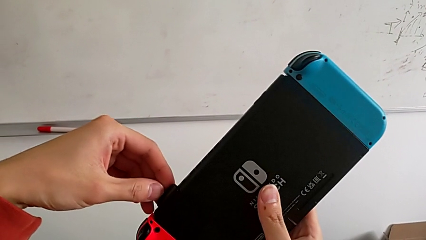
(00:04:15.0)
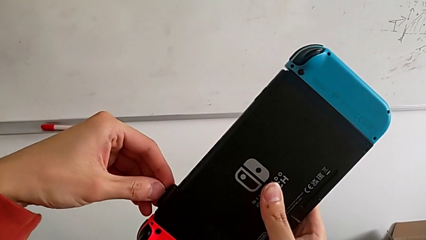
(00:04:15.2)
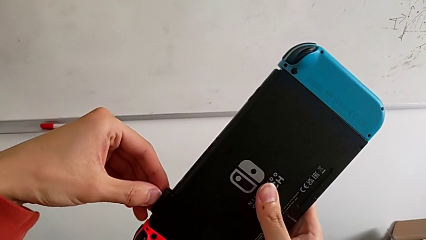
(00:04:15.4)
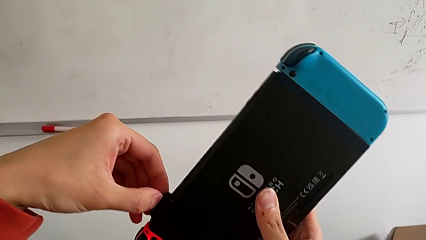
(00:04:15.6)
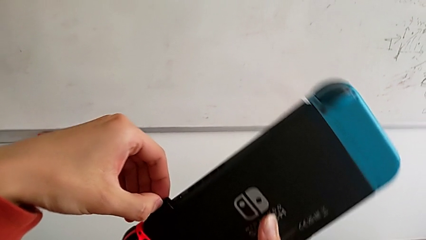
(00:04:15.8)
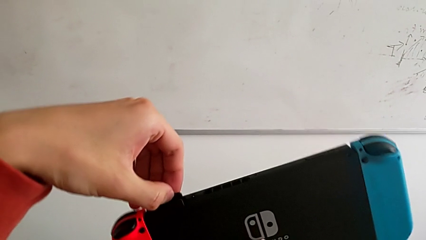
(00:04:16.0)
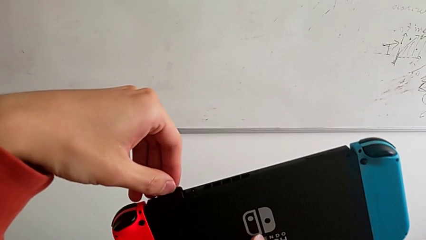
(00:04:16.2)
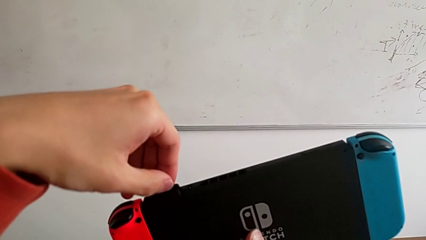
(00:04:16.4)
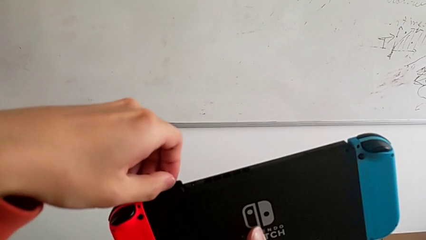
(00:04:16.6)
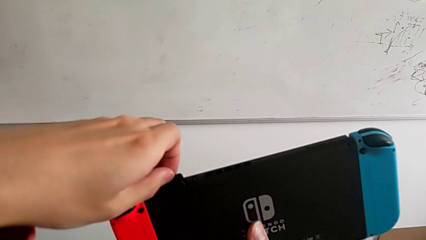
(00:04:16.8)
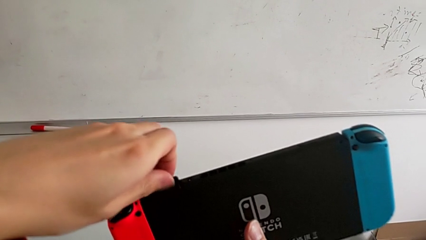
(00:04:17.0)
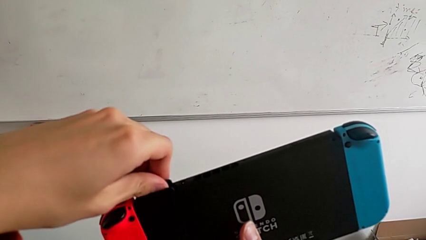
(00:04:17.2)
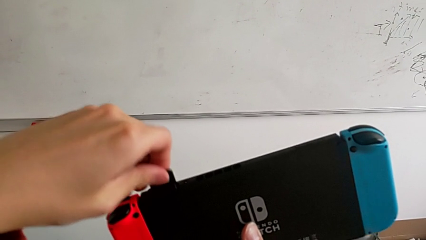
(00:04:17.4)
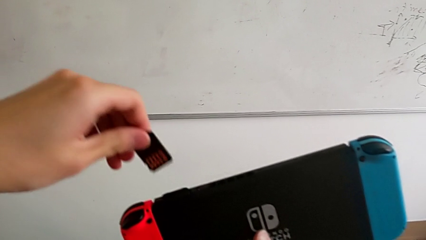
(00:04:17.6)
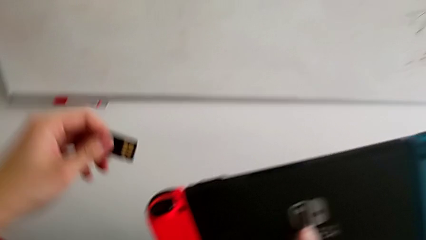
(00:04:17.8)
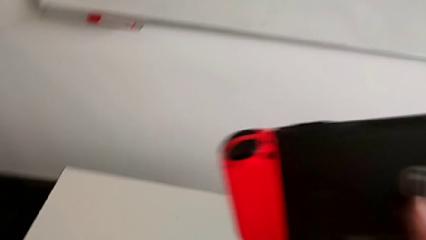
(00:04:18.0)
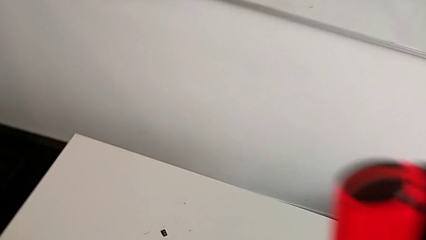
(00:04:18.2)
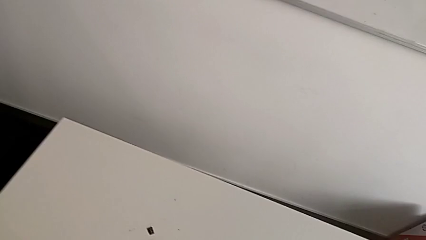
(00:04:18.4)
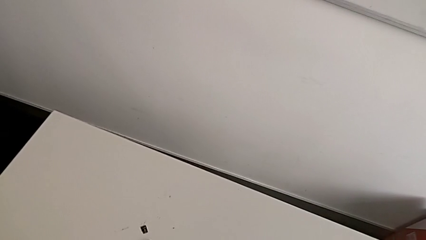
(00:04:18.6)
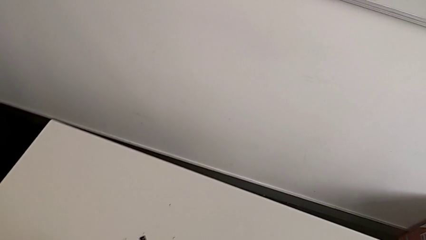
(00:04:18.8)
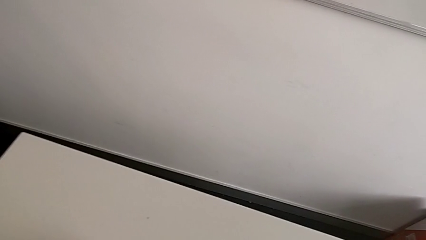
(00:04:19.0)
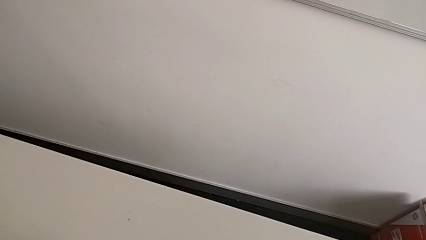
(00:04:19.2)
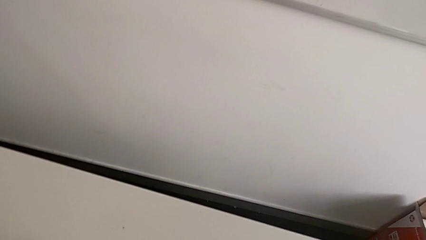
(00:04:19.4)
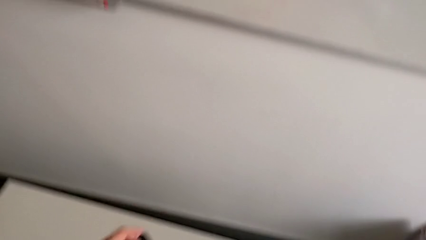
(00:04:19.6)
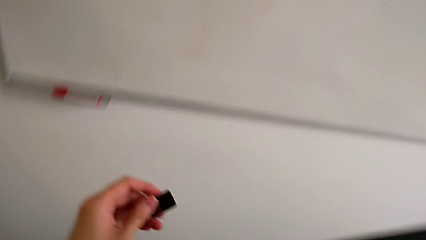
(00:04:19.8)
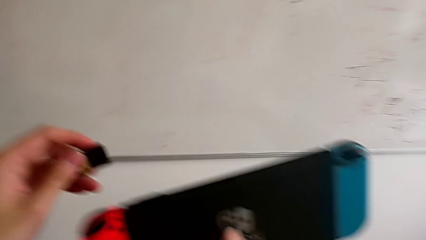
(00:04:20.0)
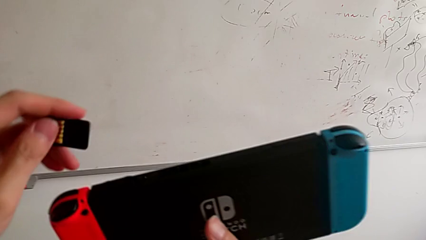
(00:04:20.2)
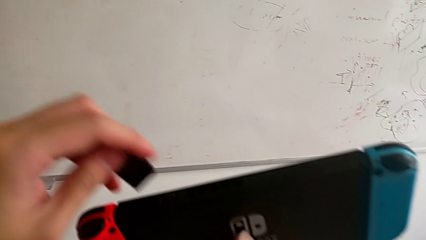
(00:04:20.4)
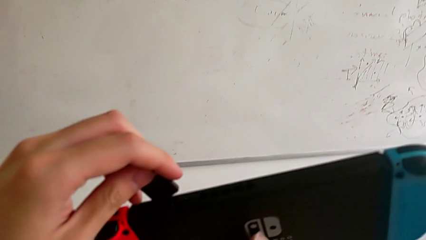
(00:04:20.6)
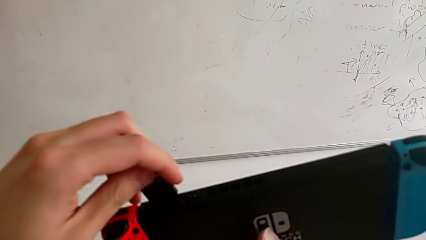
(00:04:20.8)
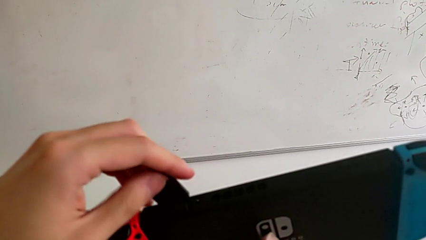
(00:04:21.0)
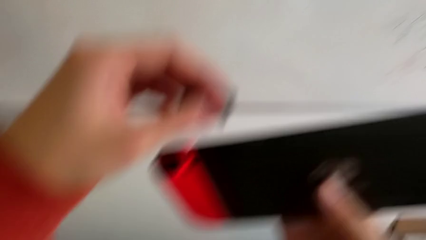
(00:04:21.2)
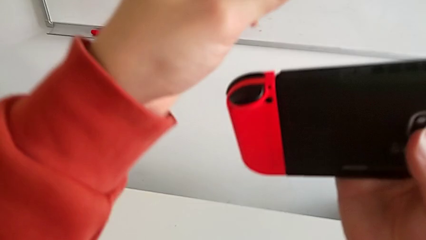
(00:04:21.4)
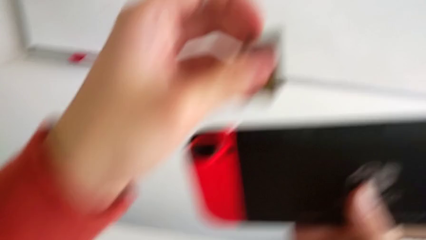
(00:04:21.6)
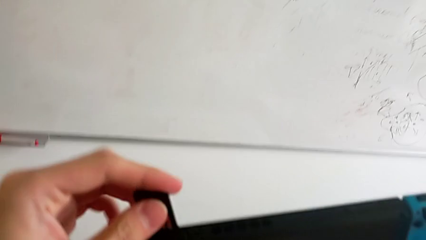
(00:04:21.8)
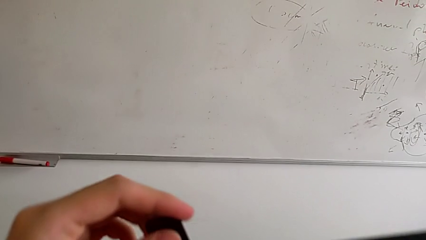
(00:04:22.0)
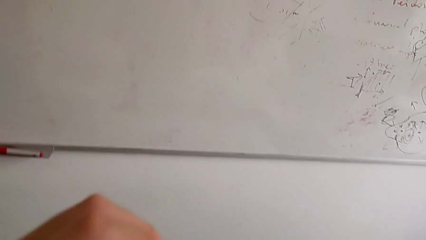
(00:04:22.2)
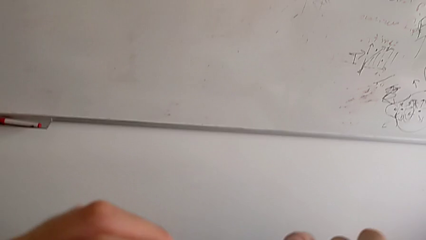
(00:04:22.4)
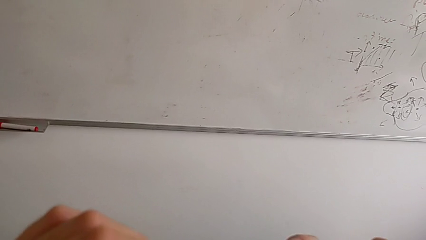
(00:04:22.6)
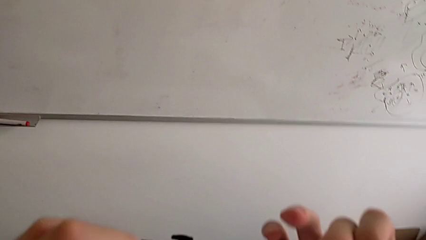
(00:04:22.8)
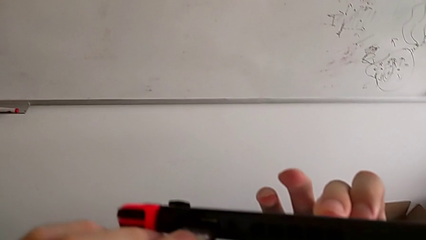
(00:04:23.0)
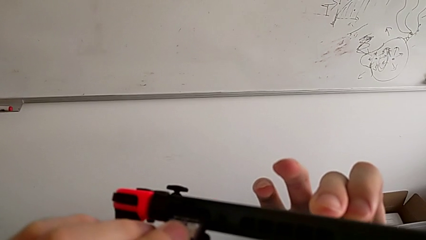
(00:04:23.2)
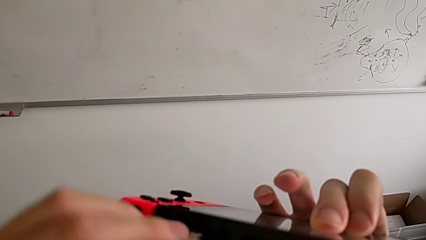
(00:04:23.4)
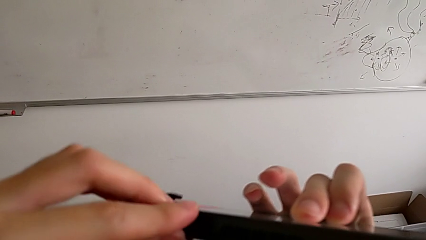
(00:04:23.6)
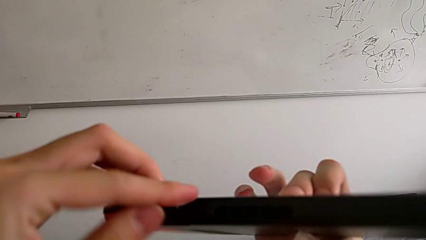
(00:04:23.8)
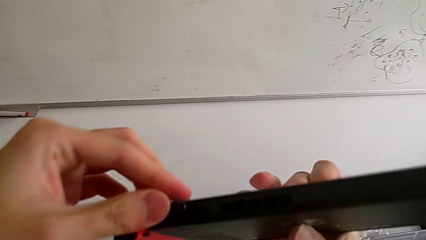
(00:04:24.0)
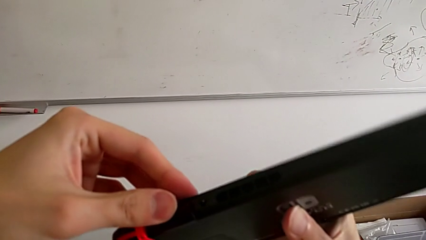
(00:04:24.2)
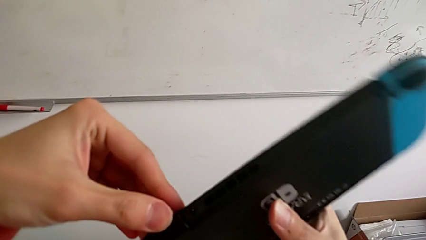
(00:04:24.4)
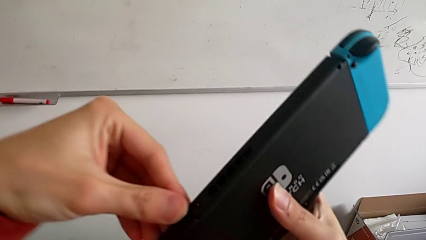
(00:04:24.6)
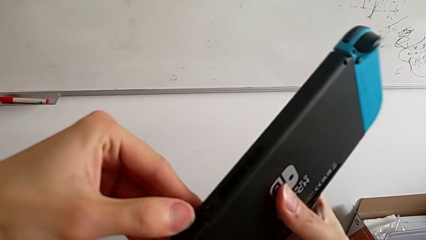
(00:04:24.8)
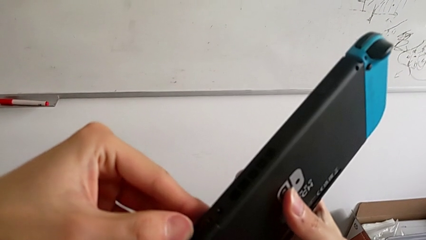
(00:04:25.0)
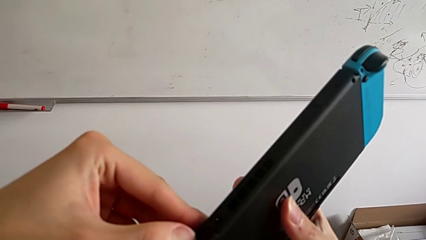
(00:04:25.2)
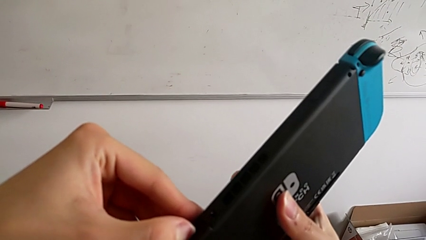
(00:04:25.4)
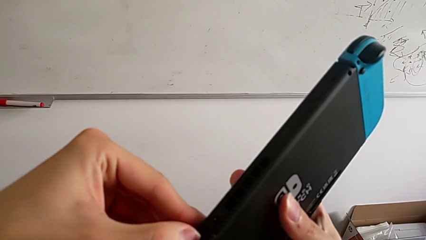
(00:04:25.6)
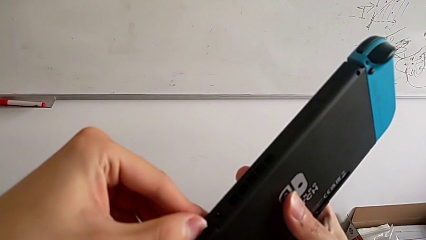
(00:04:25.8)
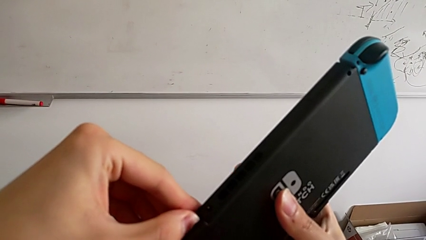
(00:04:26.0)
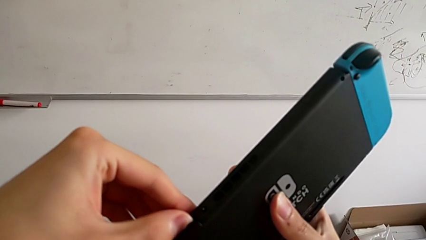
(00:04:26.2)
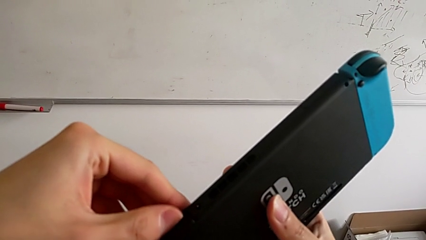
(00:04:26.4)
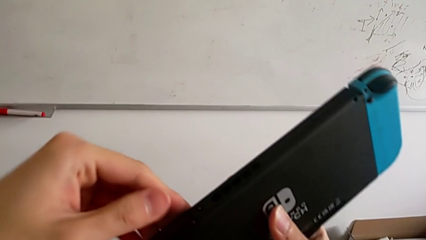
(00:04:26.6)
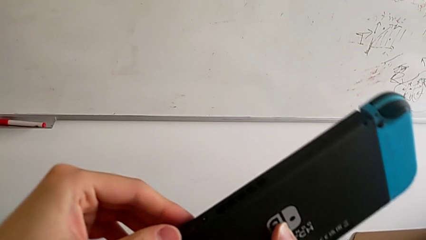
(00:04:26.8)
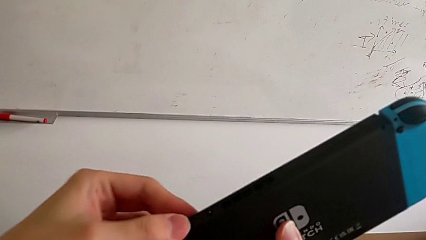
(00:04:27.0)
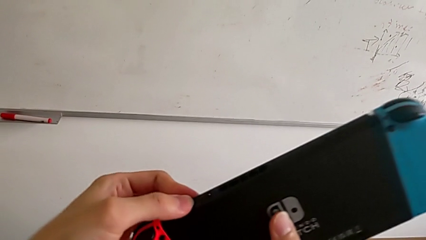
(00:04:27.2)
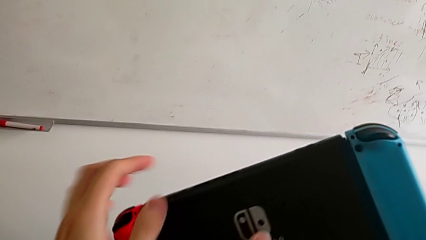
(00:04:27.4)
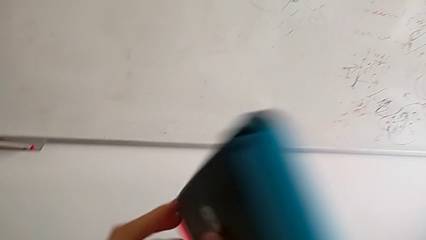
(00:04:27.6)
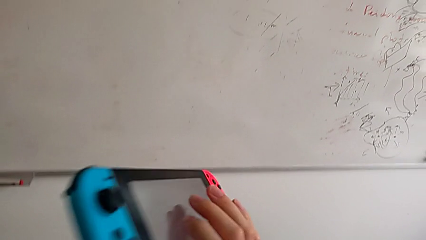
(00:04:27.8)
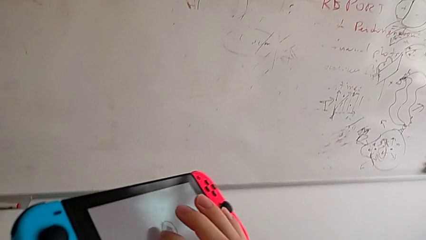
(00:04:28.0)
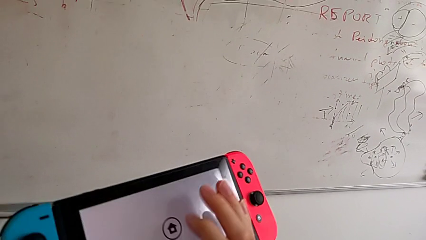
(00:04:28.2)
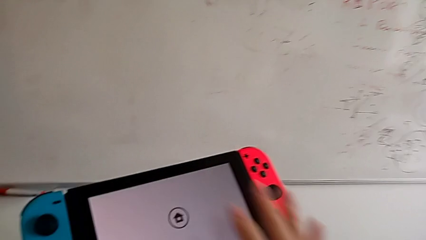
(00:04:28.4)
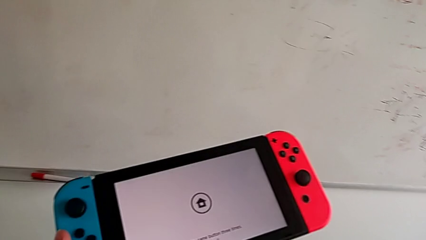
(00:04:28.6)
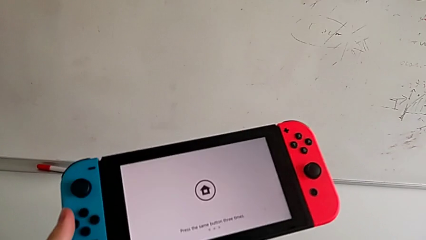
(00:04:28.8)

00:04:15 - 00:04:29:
The camera wearer is changing the game card. They keep withdrawing the bottom SD card and insert the bottom SD card.

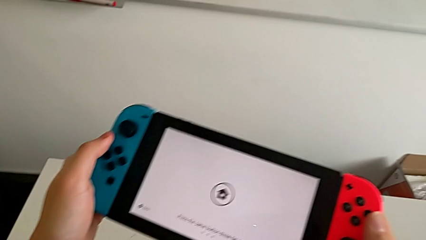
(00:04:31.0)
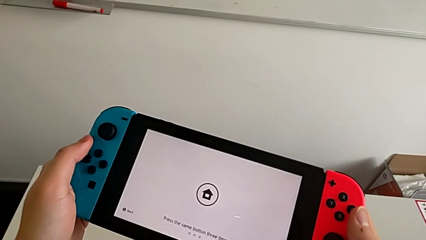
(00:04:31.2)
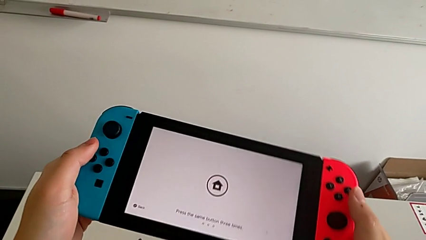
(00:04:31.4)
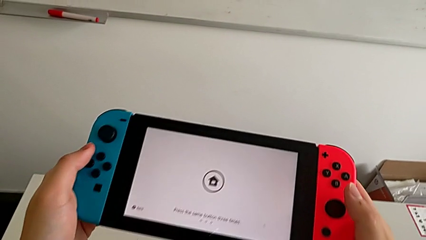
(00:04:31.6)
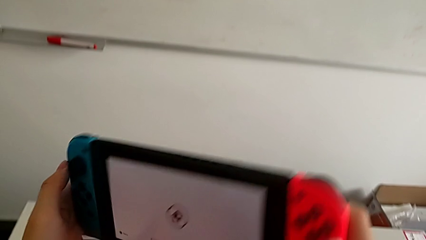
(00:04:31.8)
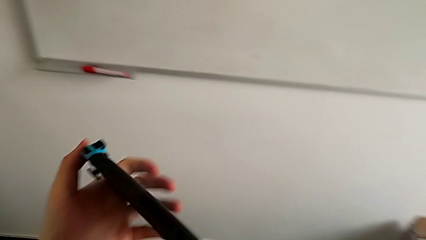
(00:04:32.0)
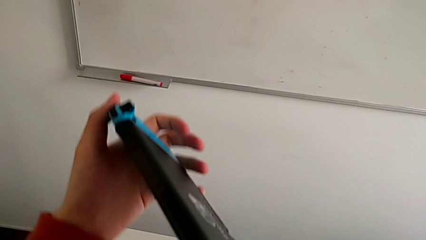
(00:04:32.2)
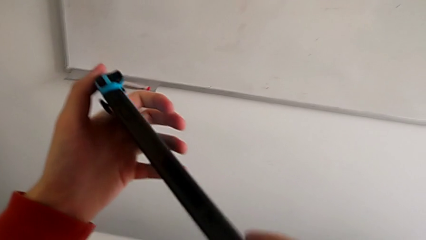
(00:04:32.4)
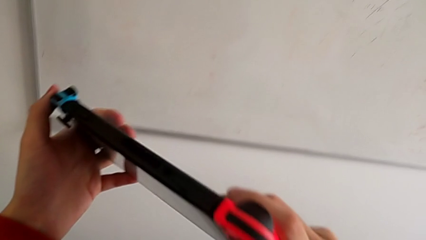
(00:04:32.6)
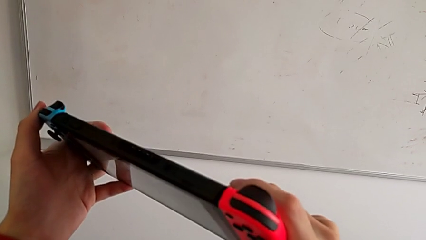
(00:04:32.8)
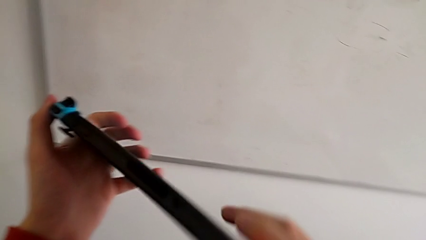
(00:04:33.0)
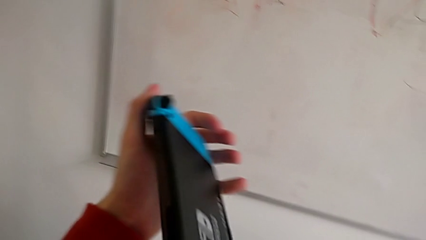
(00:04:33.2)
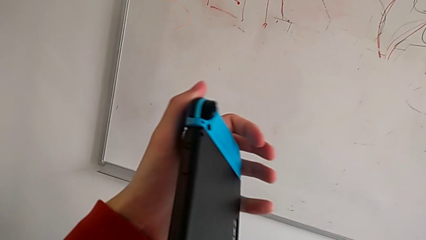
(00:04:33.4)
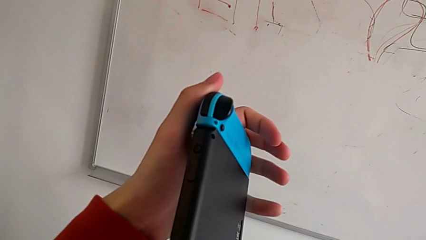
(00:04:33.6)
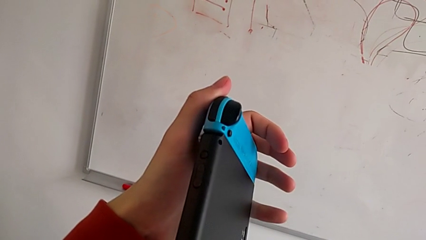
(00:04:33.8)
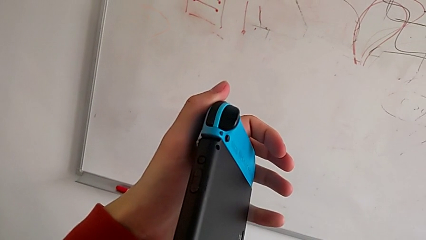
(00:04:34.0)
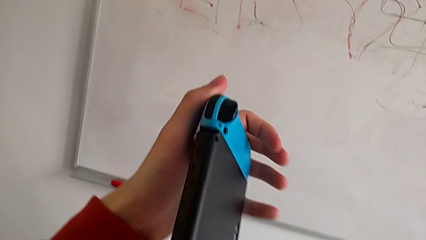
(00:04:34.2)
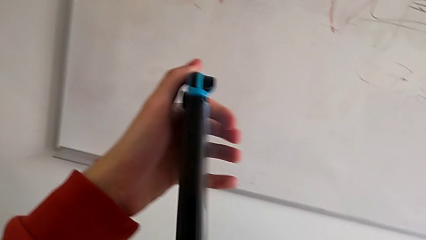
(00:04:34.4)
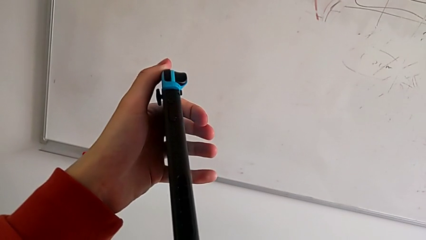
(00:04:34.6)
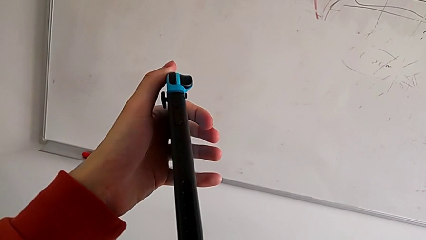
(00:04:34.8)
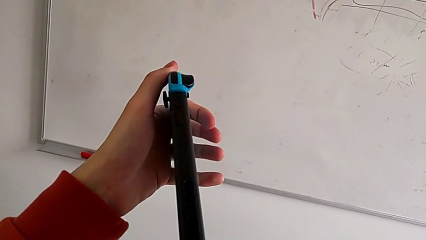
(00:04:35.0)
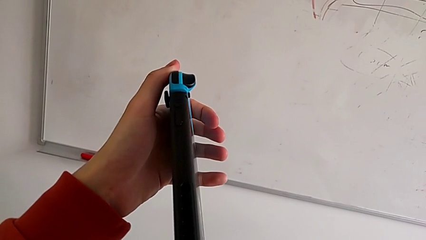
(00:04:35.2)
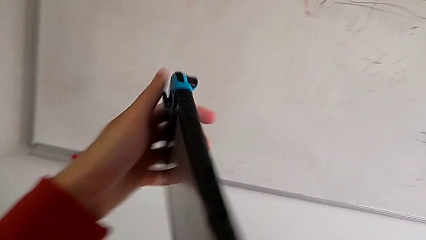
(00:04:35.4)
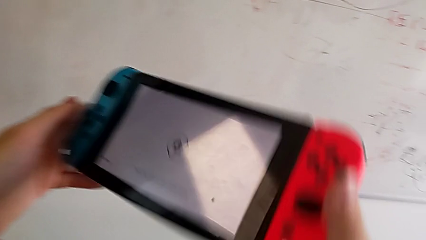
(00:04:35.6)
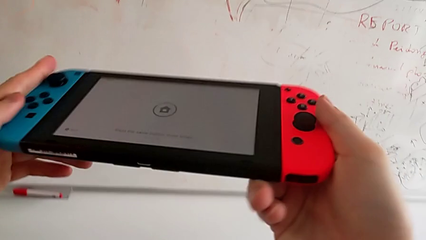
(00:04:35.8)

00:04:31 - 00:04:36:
The camera wearer is inspecting the Nintendo Switch. They begin to rotate the Nintendo Switch.
